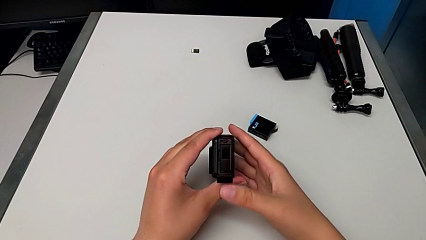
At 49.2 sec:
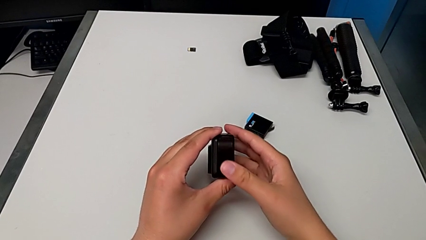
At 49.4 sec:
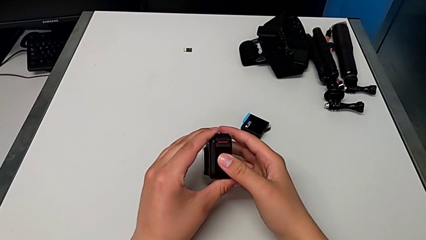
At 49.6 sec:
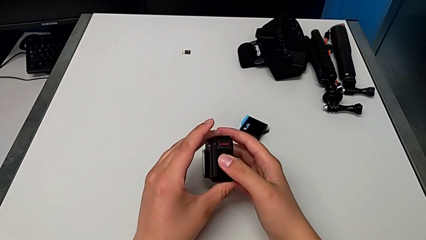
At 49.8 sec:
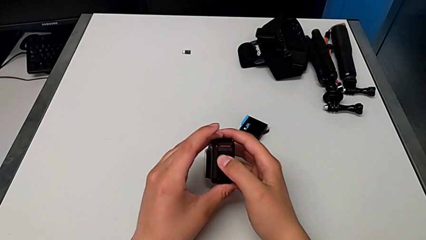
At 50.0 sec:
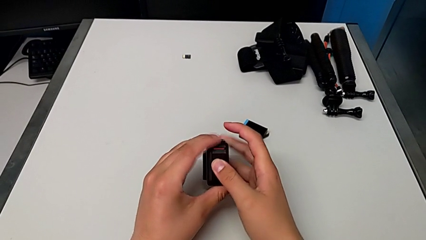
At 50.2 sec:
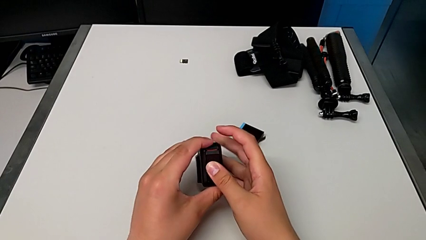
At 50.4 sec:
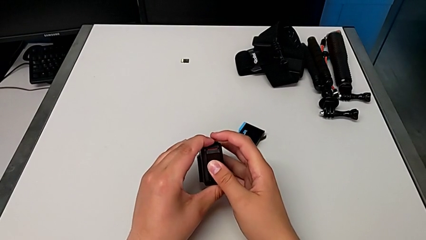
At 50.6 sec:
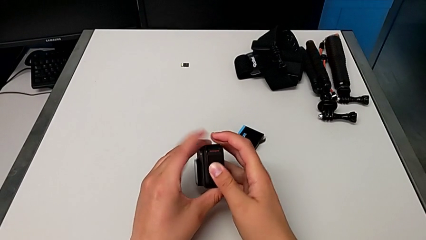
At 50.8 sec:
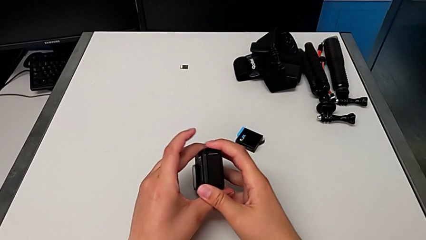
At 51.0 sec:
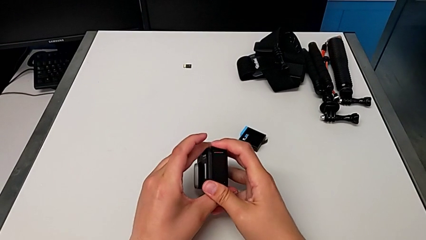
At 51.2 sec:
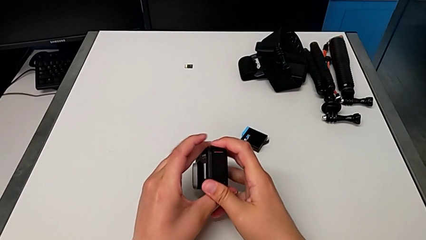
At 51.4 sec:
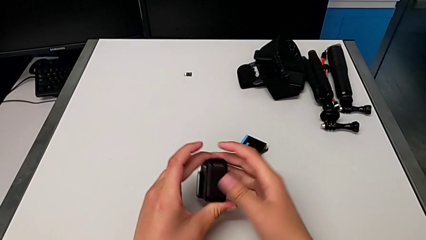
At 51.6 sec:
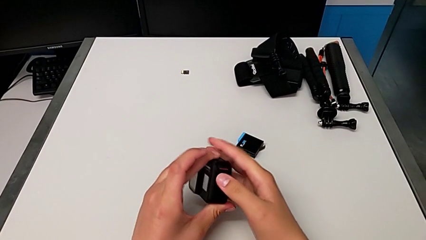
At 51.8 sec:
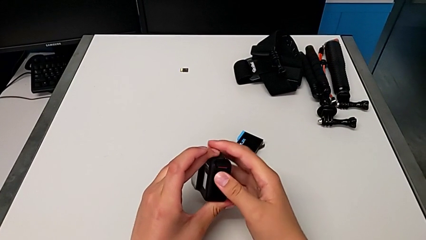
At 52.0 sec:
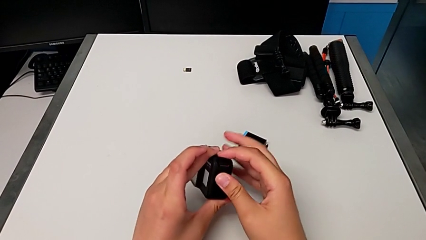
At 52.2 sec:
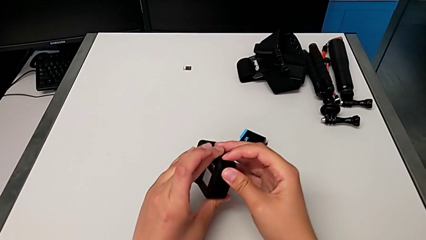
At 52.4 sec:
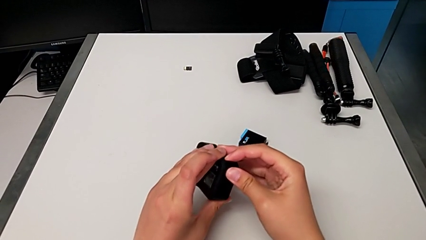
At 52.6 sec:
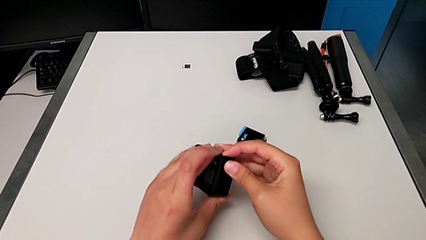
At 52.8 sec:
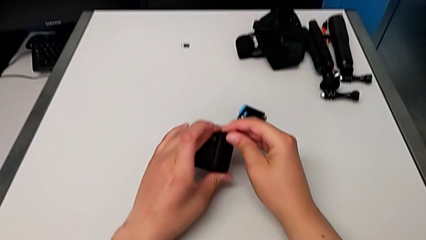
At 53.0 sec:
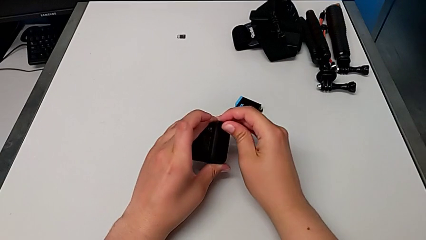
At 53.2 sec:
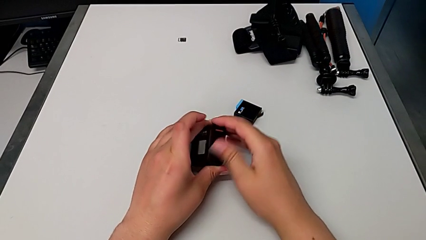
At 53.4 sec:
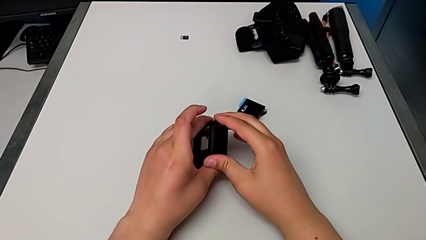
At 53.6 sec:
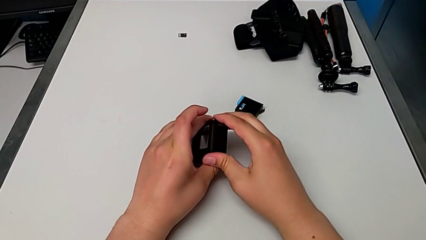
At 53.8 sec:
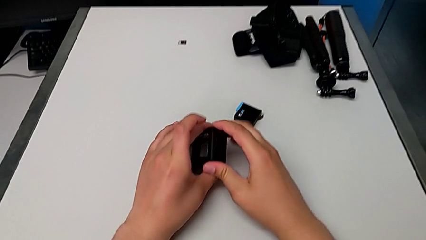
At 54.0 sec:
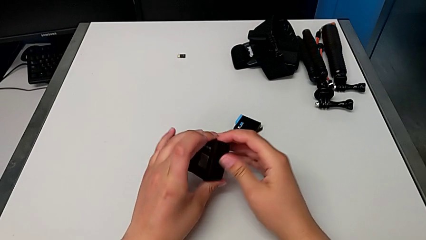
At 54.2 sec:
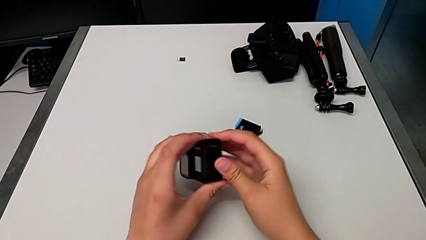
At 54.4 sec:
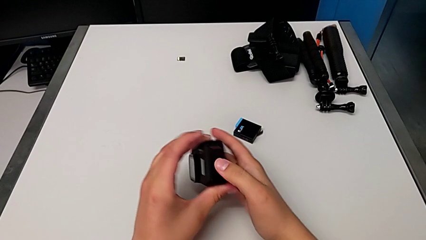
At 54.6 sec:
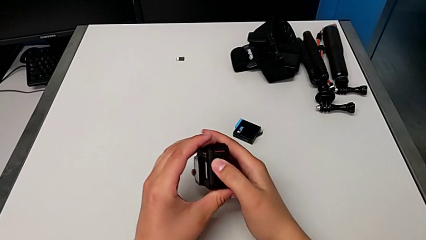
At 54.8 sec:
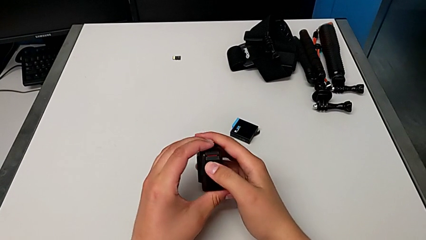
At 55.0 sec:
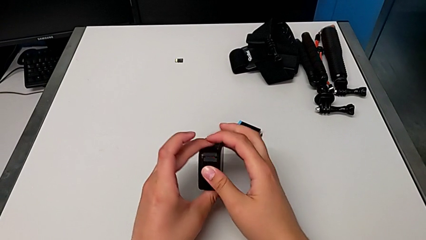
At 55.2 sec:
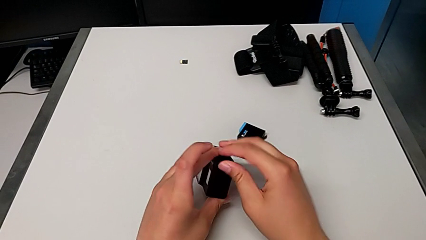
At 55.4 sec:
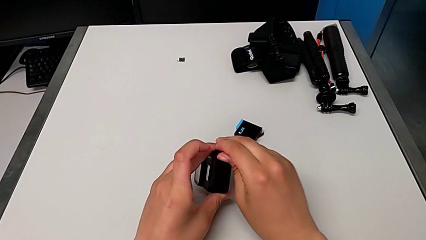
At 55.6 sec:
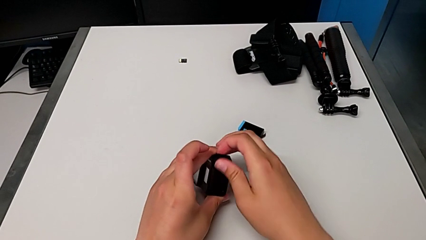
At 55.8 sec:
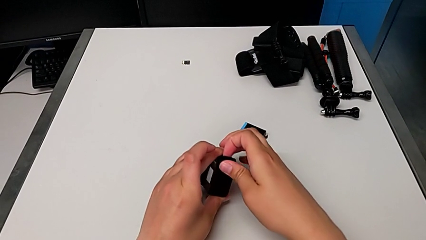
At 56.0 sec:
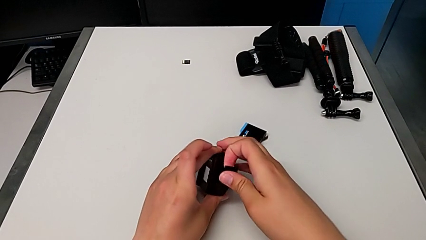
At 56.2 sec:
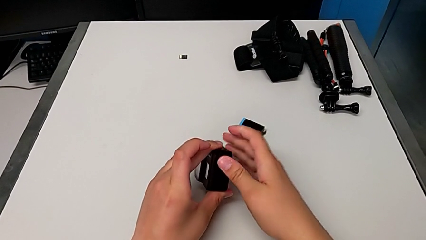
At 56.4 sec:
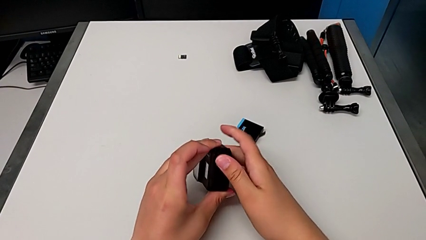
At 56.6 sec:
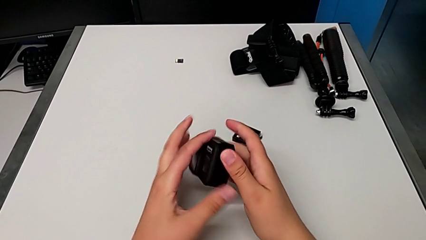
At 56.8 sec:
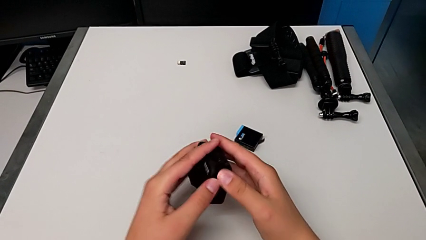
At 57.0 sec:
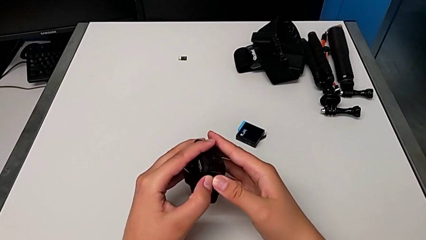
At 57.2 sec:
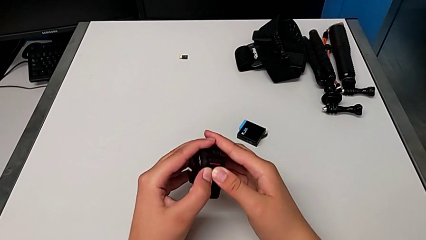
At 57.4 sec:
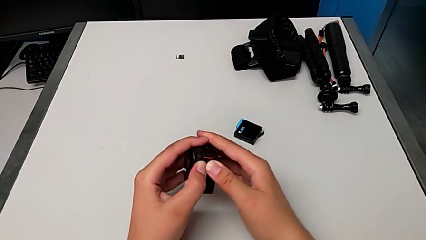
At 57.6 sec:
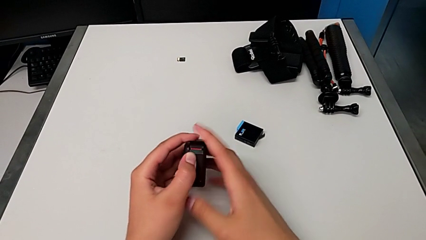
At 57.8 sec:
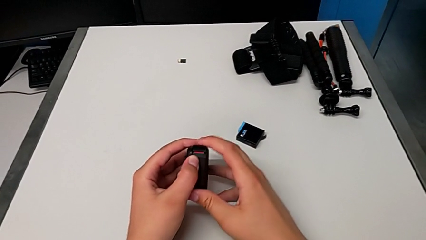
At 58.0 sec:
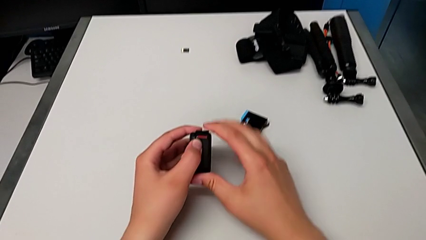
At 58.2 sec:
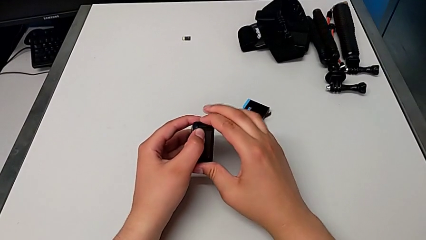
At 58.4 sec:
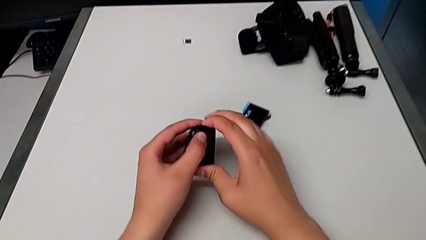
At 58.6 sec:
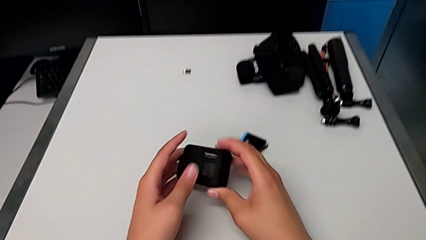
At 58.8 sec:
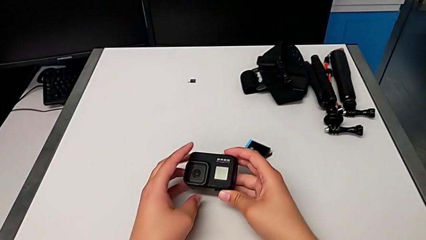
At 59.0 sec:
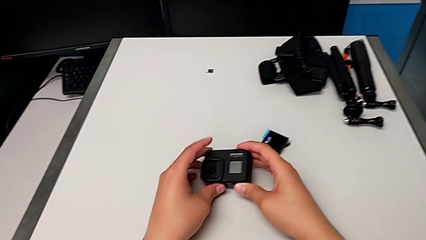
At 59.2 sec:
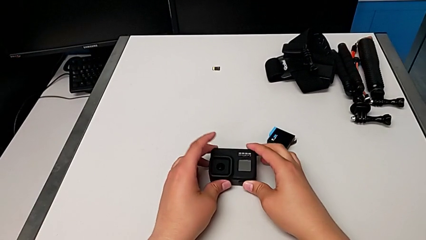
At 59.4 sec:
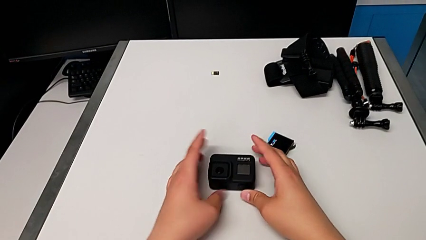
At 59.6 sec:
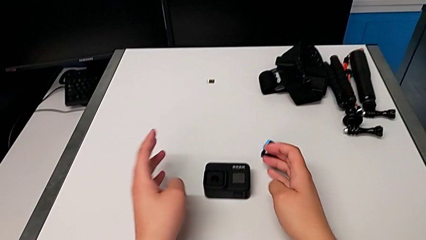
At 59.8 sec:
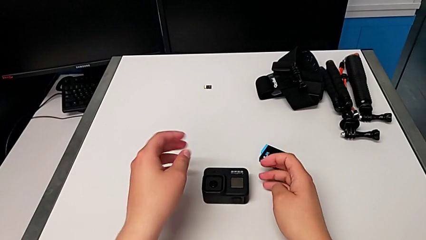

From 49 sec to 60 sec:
The camera wearer is exchanging the battery of the GoPro. They close the battery door, wrongly push the screw, opening the battery door, close the battery door, push the screw and place the GoPro.

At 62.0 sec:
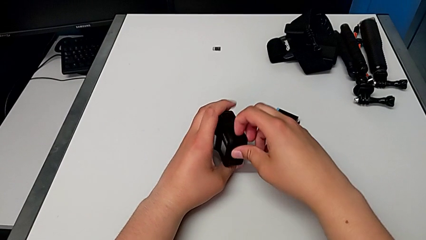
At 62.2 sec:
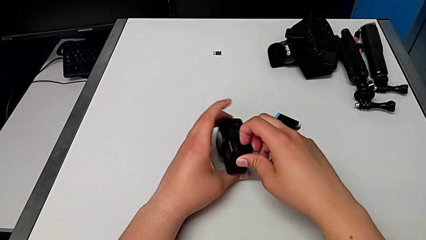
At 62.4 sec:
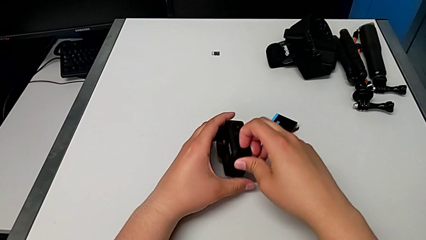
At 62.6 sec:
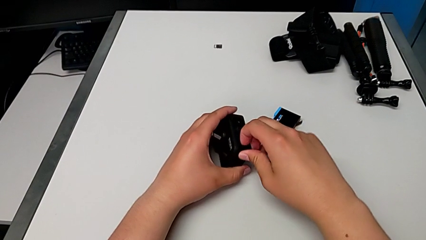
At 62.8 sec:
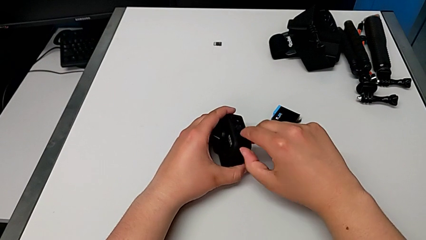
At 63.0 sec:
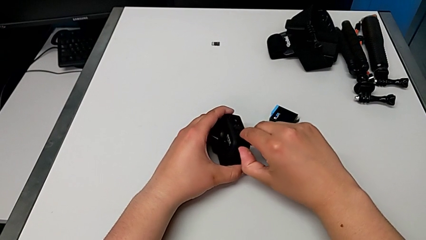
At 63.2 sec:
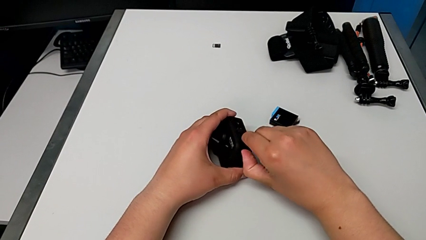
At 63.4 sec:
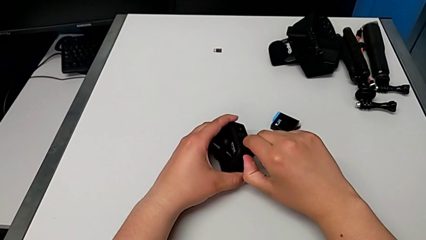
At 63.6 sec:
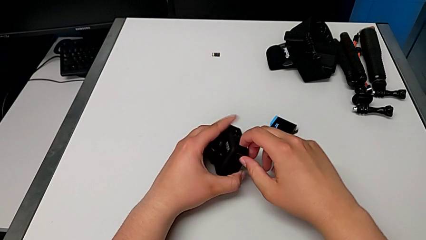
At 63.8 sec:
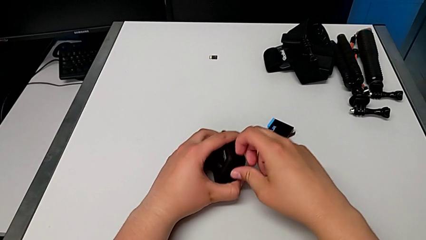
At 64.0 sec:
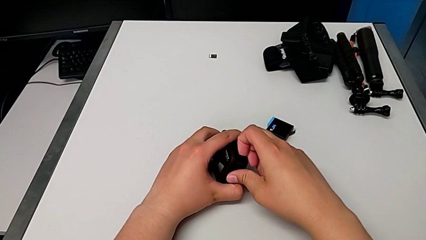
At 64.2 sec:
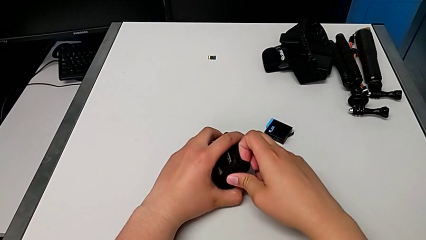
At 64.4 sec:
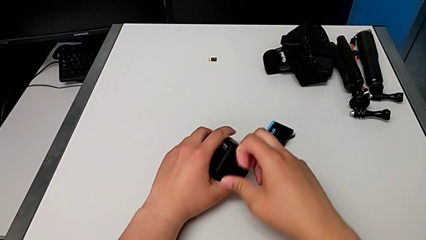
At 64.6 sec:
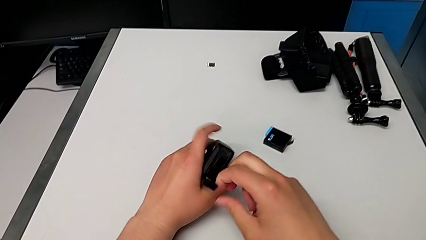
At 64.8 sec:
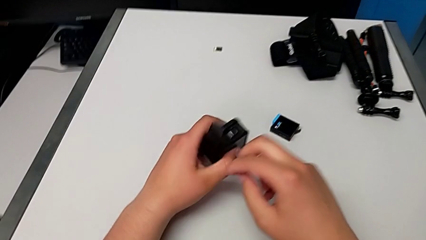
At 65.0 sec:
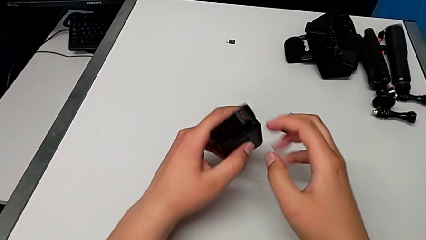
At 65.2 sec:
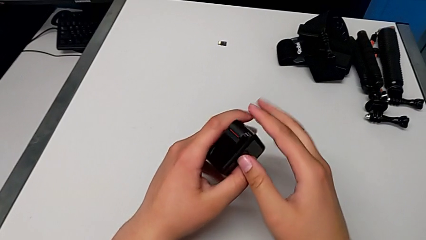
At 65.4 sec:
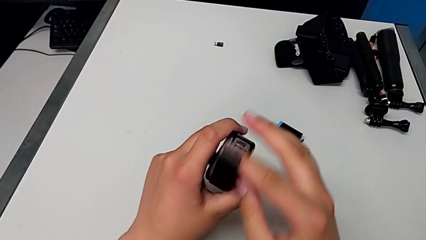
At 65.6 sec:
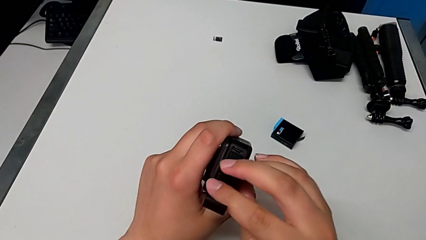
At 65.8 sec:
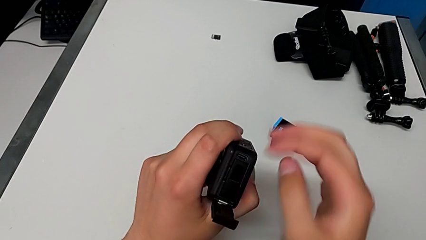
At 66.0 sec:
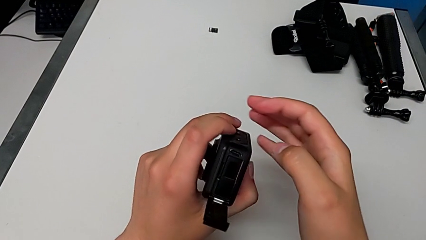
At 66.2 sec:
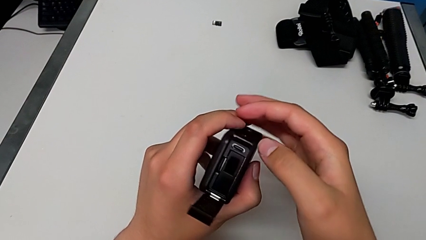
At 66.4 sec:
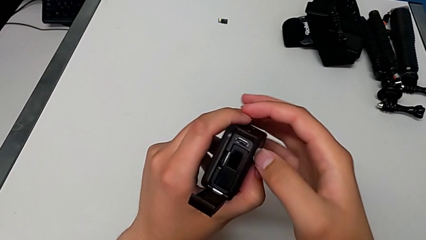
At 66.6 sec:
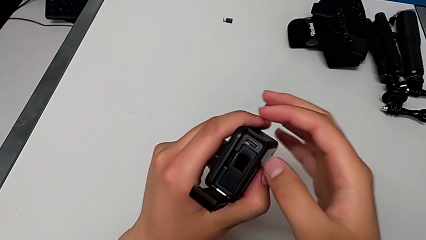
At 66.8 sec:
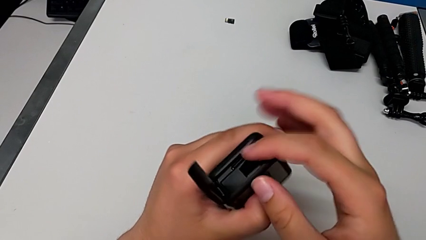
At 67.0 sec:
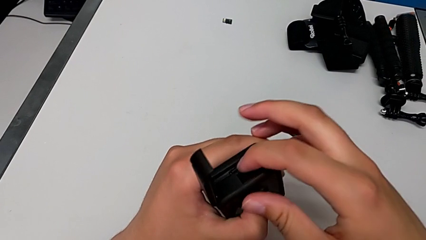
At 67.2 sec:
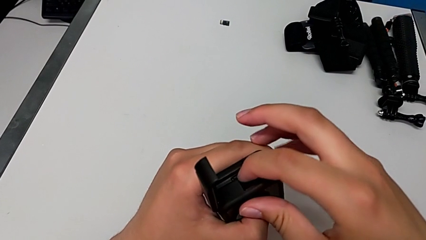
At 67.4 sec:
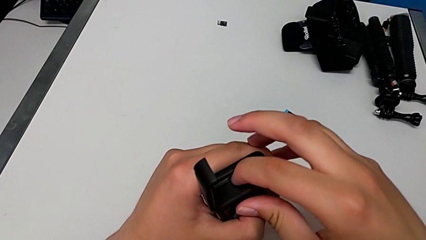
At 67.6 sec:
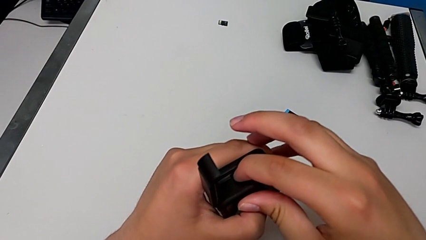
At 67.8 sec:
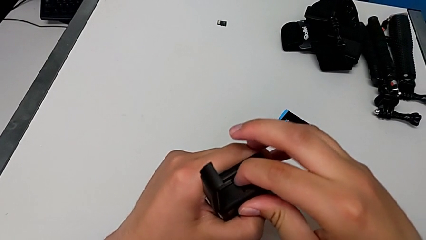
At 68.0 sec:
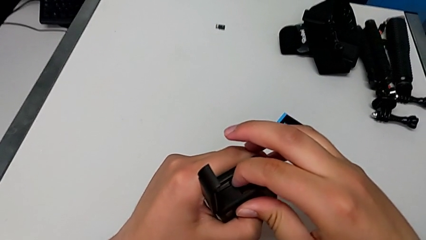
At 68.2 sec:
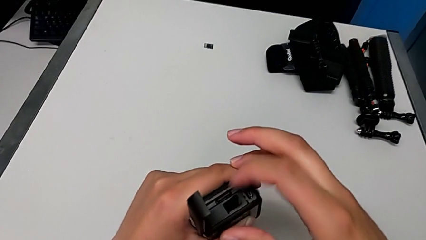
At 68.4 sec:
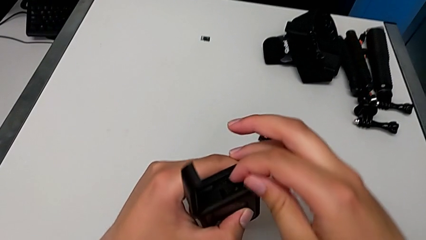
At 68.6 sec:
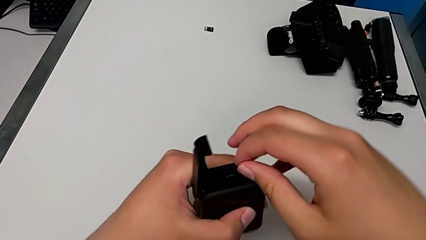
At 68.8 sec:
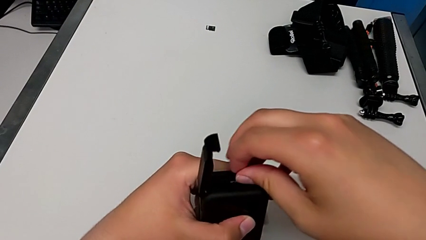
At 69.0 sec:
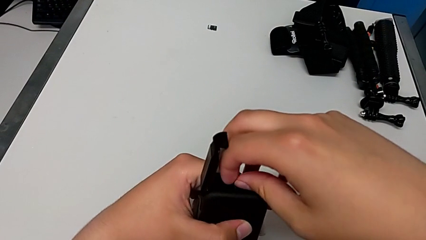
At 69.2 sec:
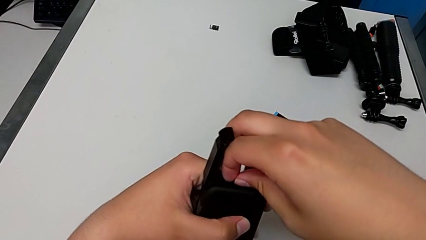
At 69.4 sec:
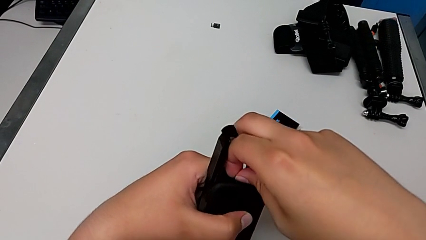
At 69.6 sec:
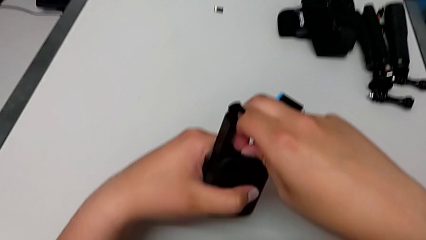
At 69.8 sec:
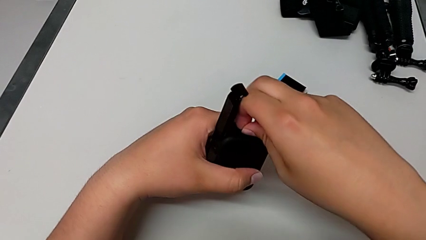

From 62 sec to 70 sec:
The camera wearer is changing their micro SD card. They pull the screw, open the battery door, push the SD card and grab it.
